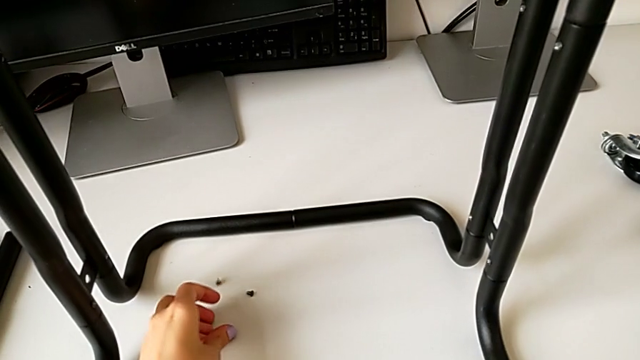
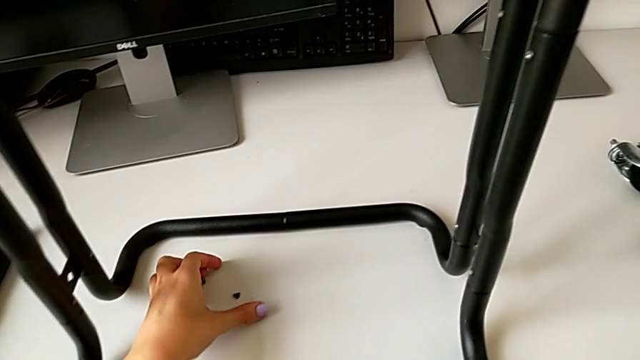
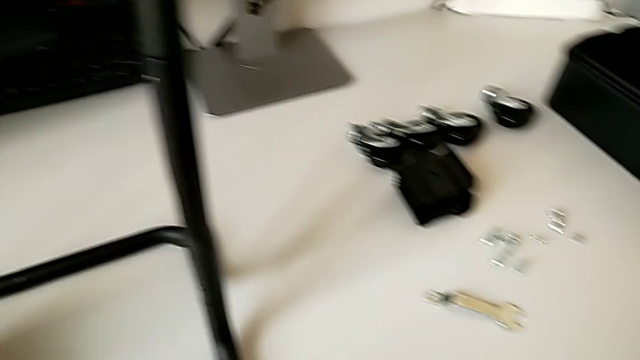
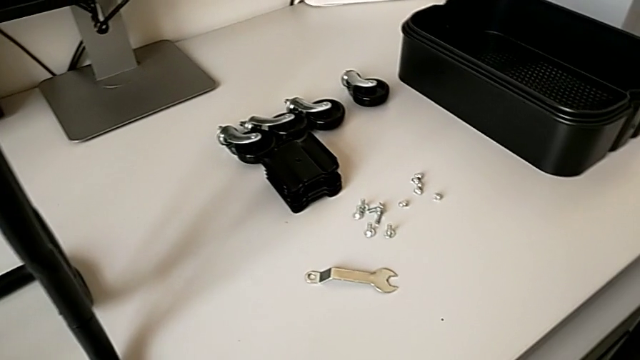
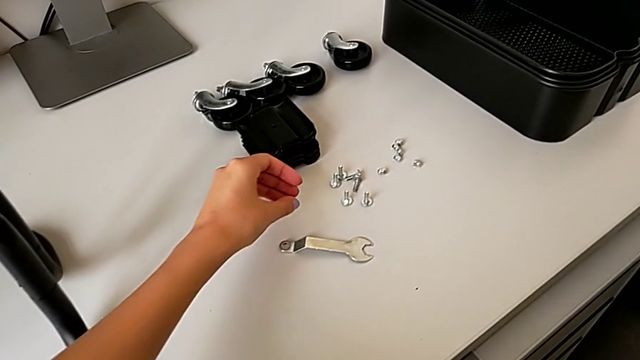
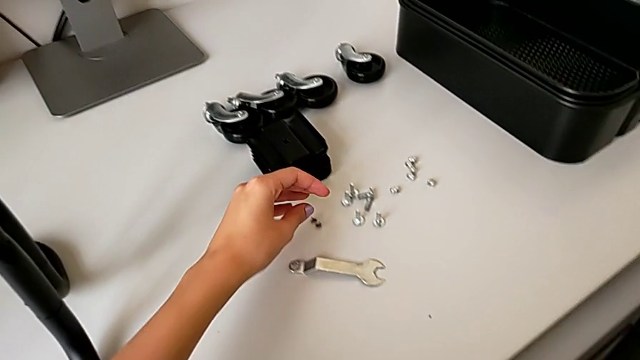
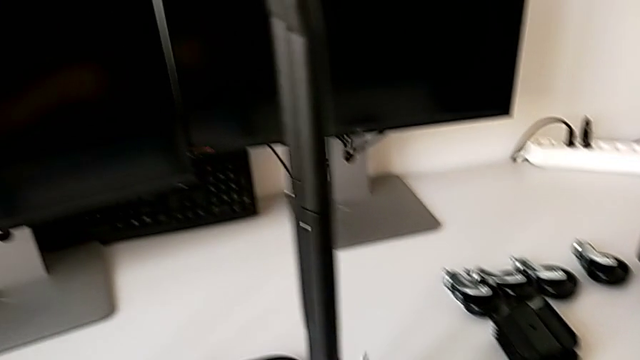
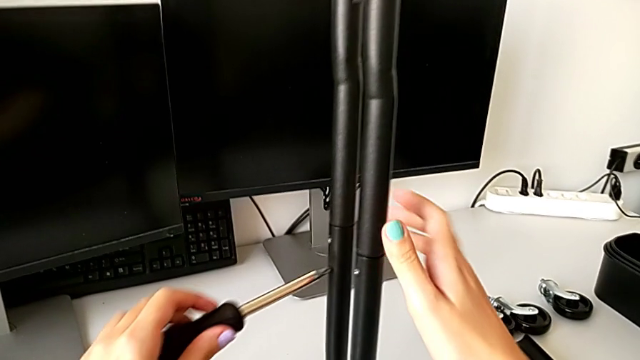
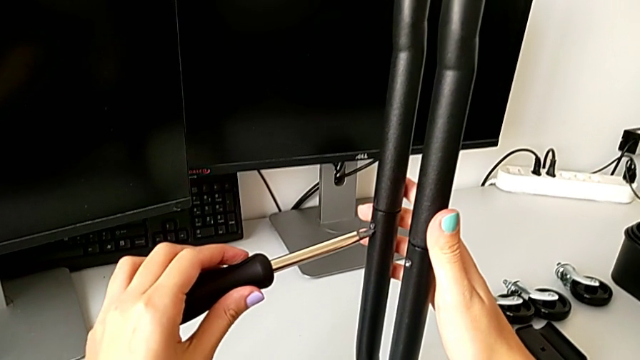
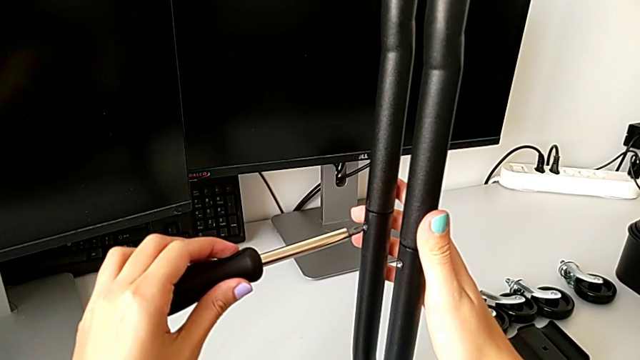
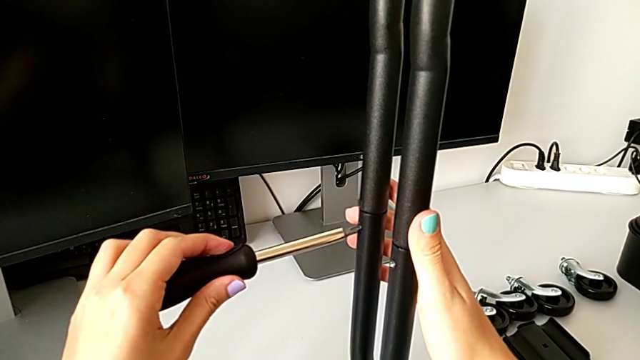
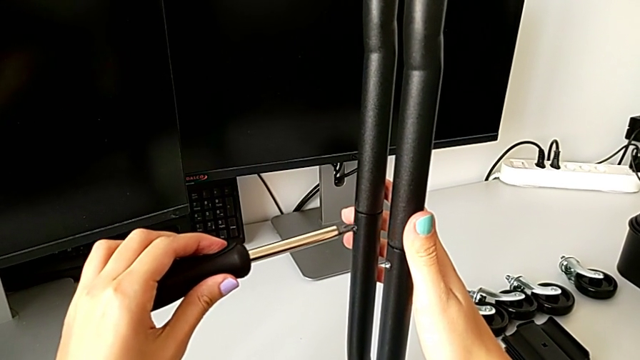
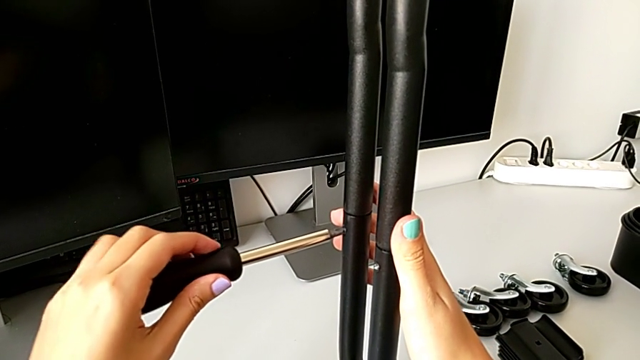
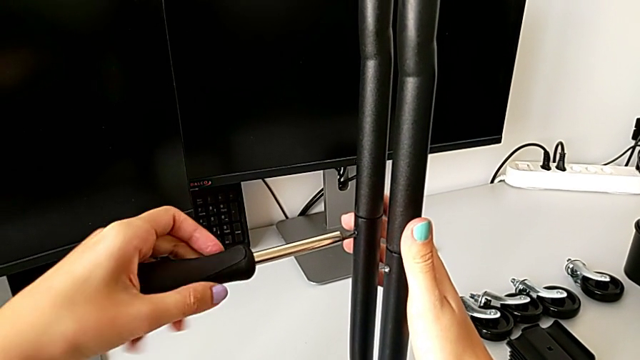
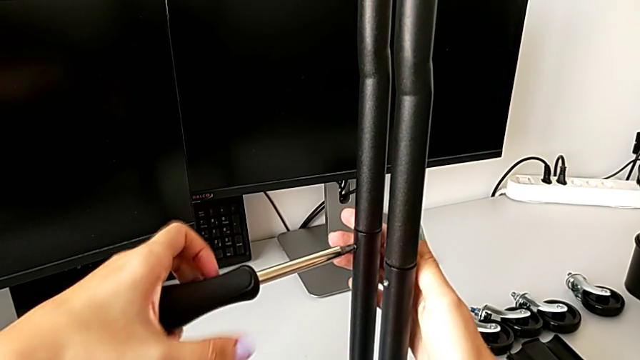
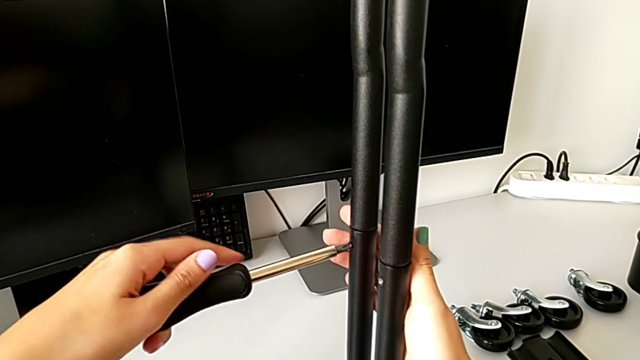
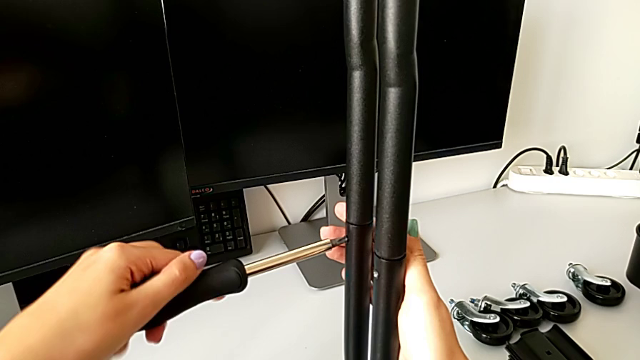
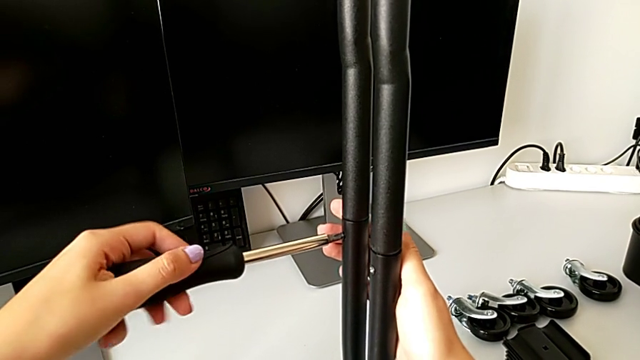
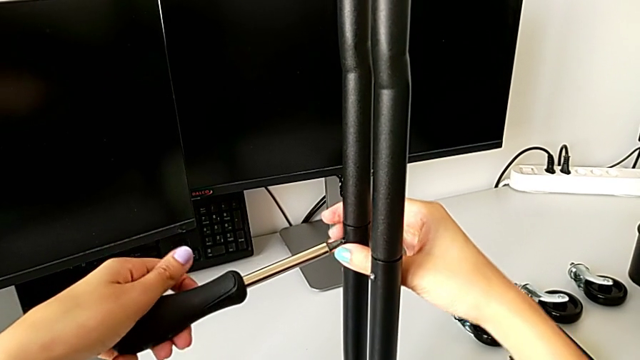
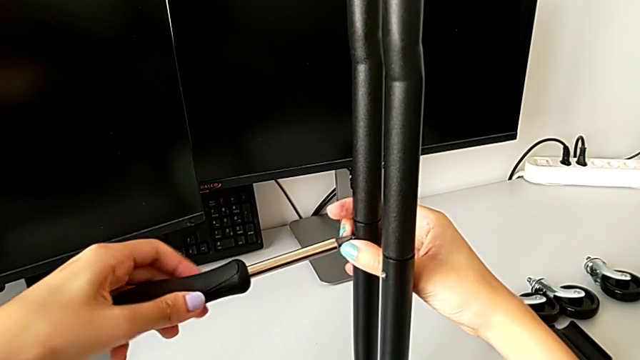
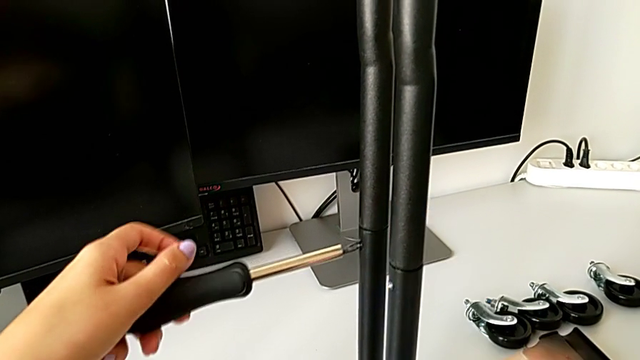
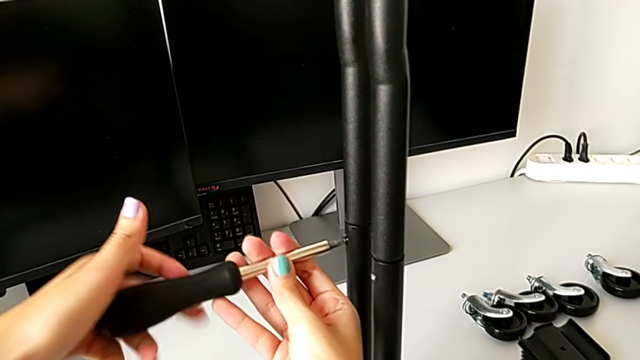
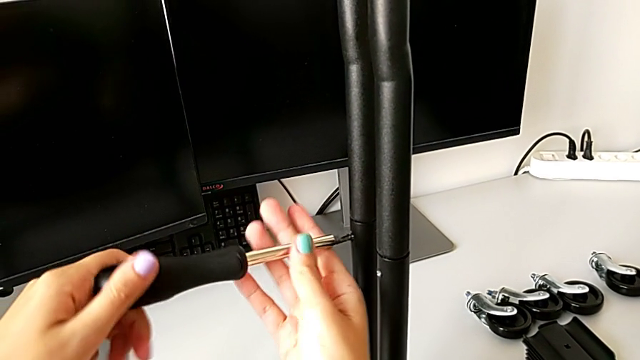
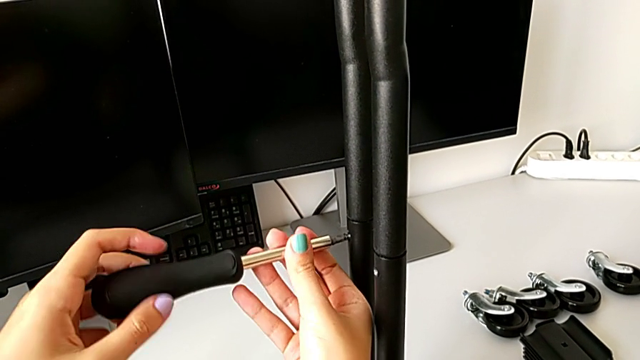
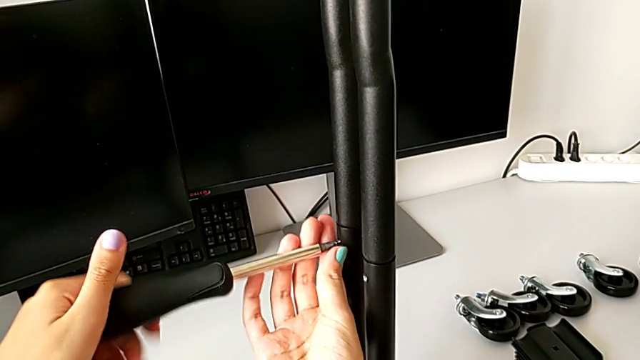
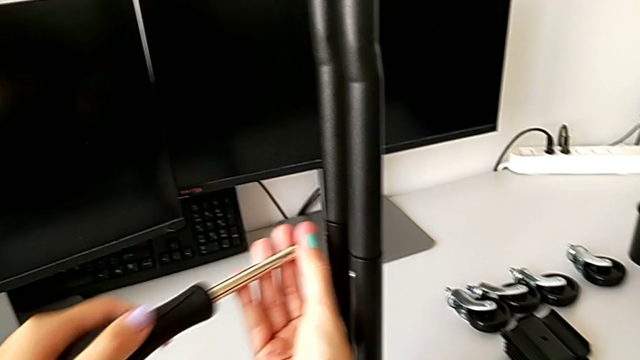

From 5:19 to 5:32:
The camera wearer is disassembling the legs of sidebars. They place the screw, unscrew the third screw and withdraw it.

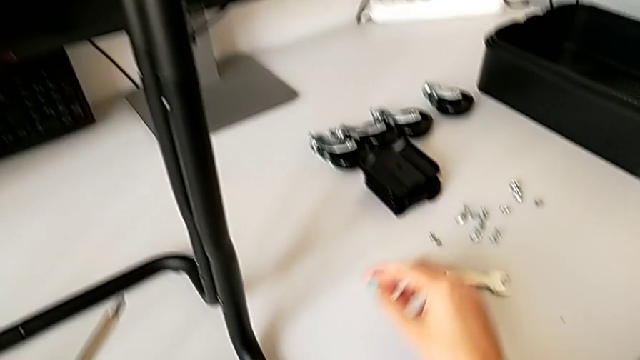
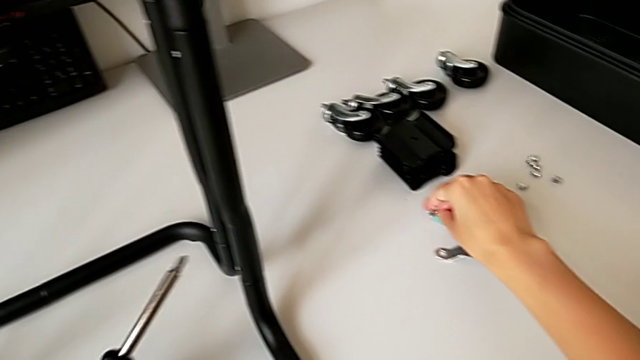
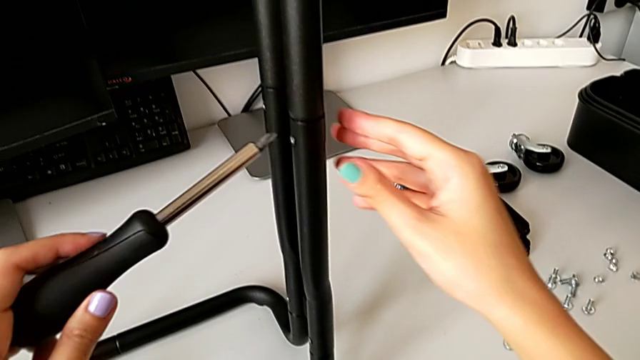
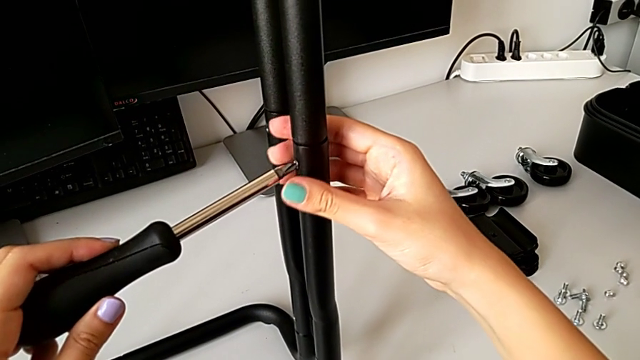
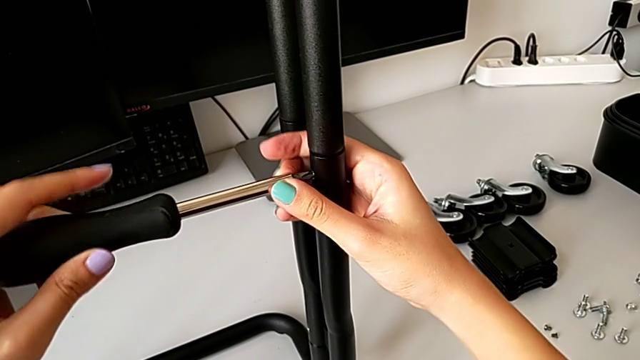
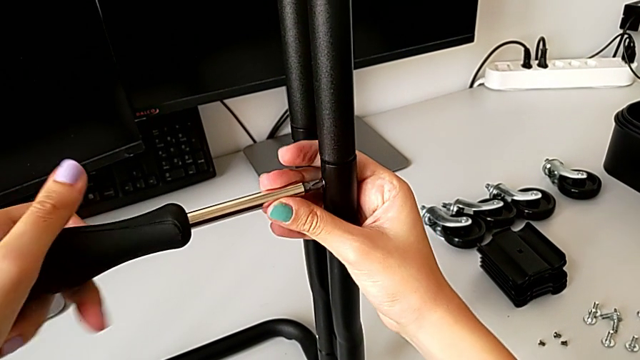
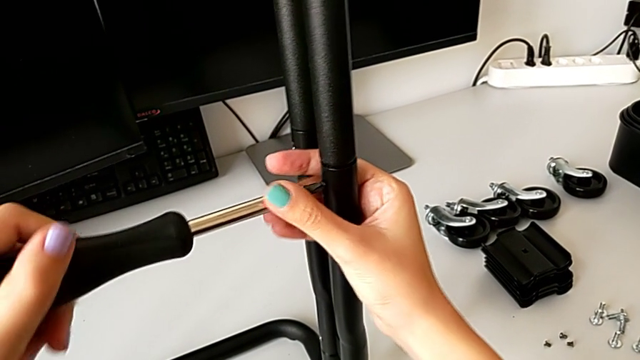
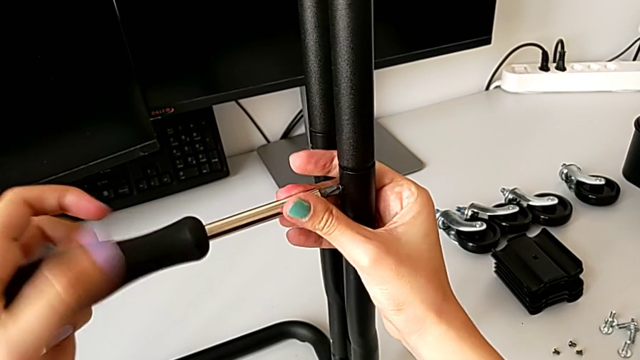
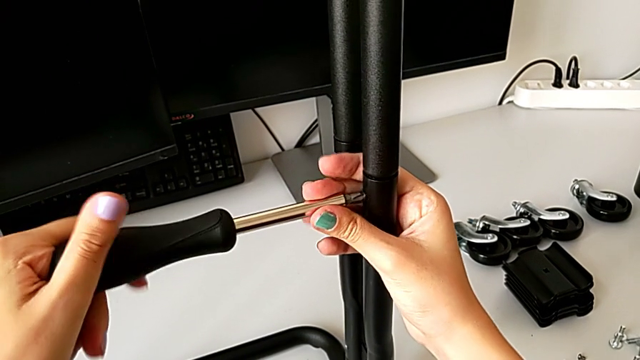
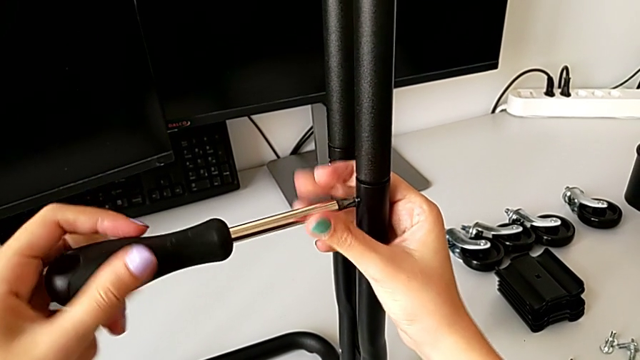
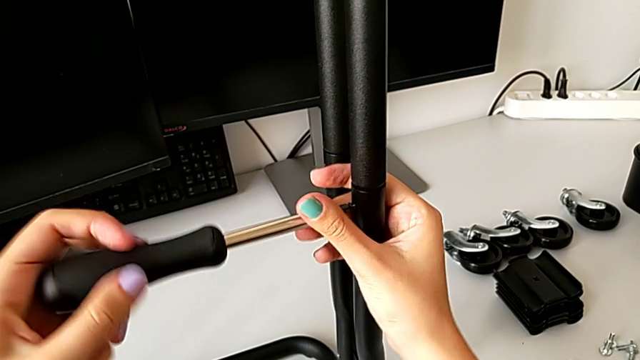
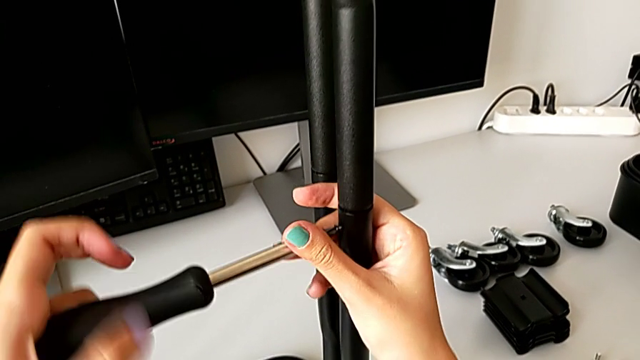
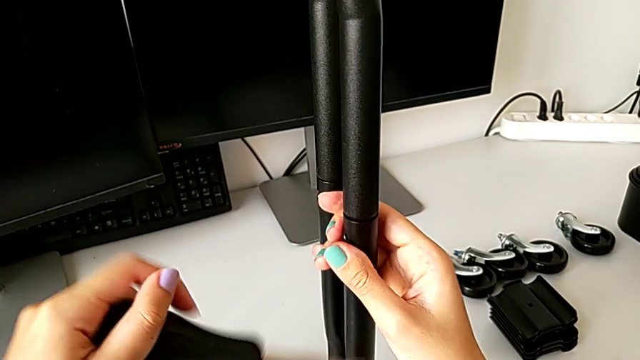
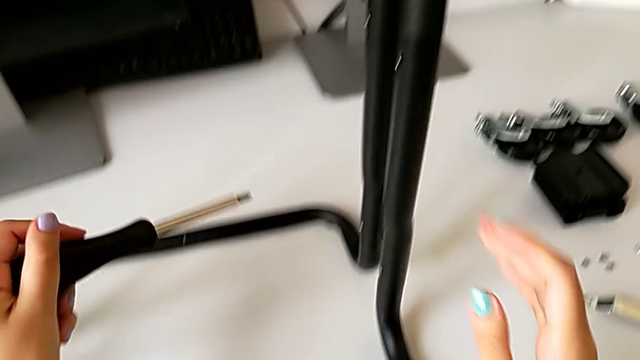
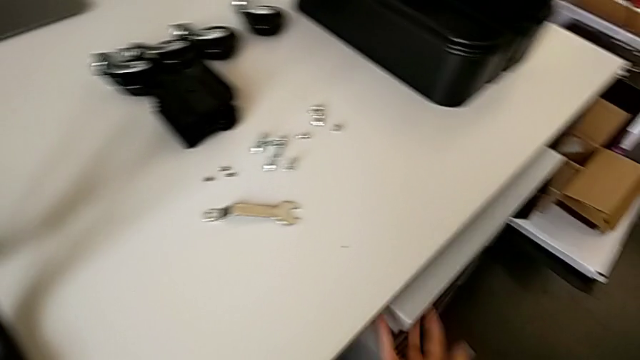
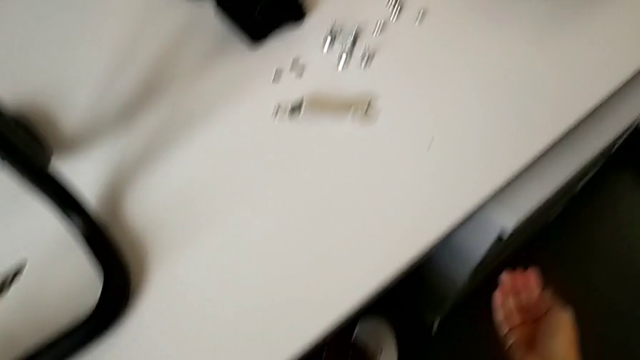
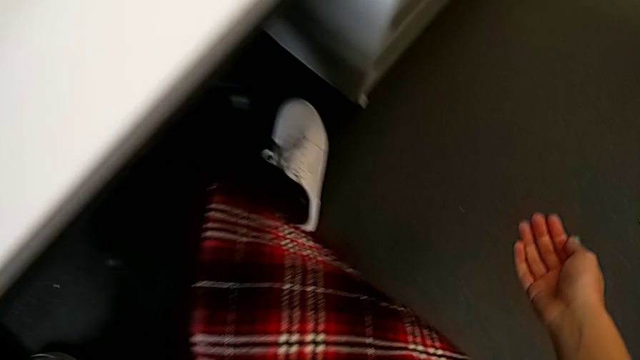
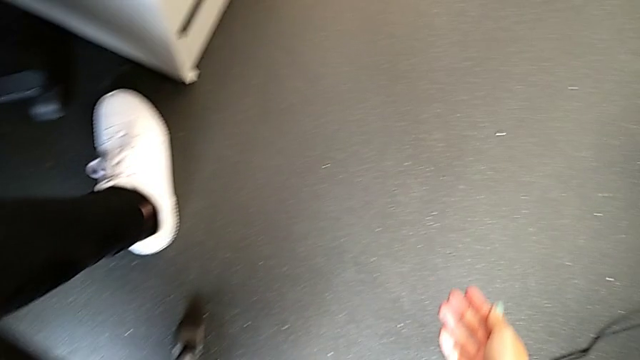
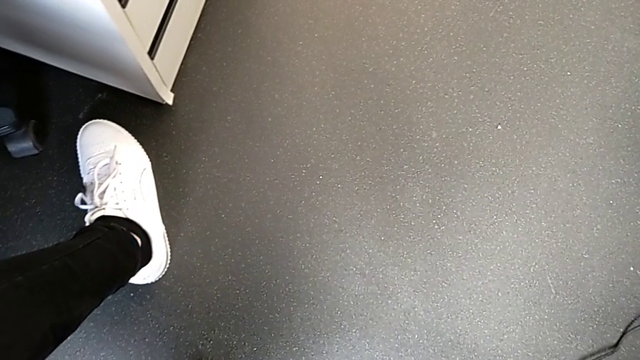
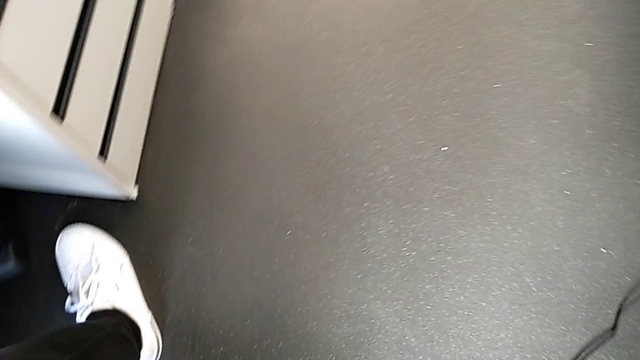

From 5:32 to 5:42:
The camera wearer is disassembling the legs of sidebars. They place the third screw, unscrew the fourth screw, wrongly drop the screw and inspect it.
